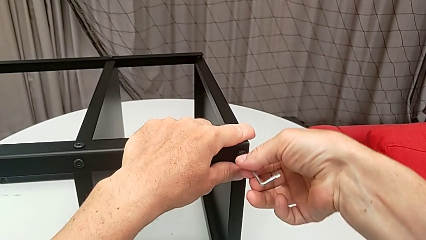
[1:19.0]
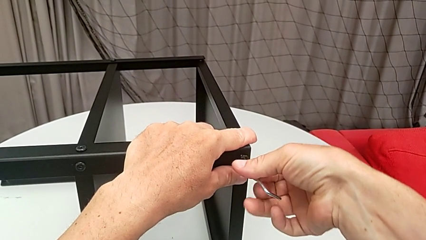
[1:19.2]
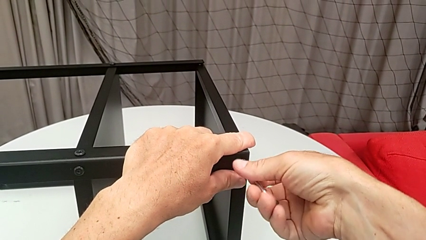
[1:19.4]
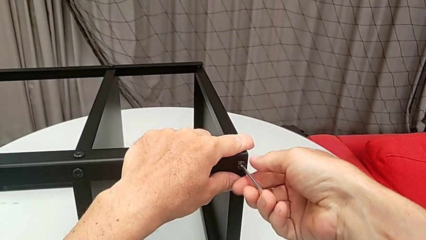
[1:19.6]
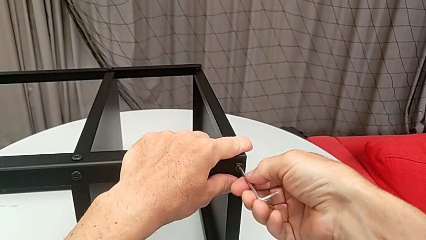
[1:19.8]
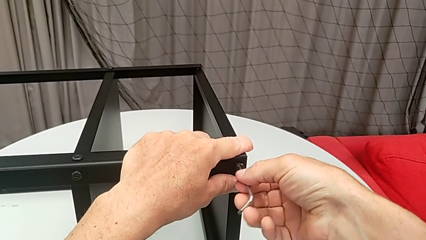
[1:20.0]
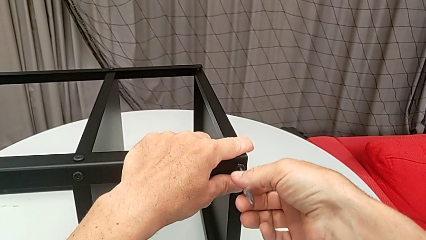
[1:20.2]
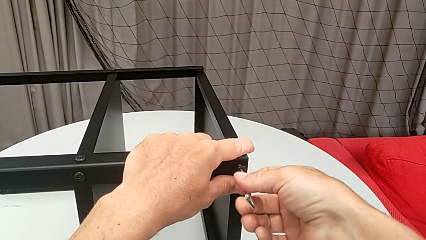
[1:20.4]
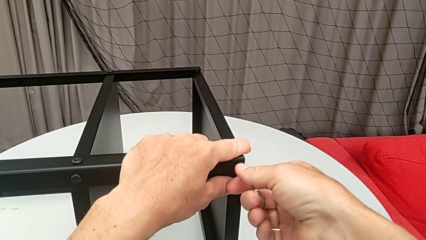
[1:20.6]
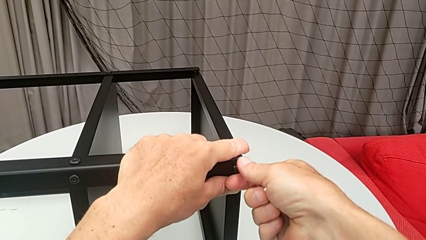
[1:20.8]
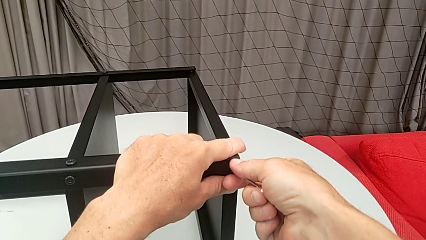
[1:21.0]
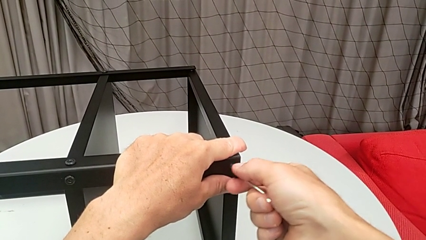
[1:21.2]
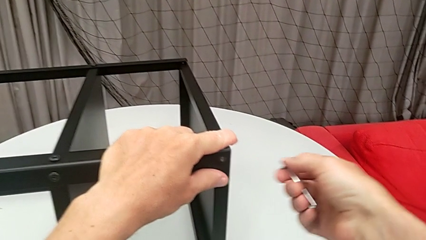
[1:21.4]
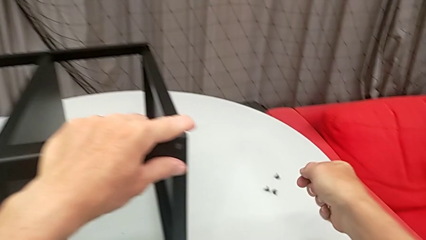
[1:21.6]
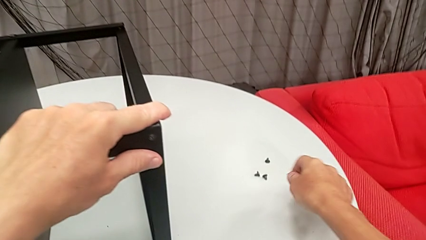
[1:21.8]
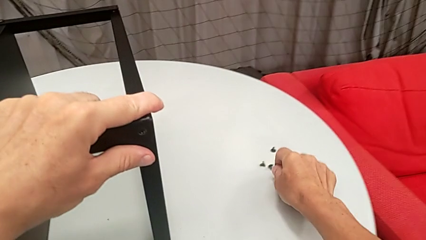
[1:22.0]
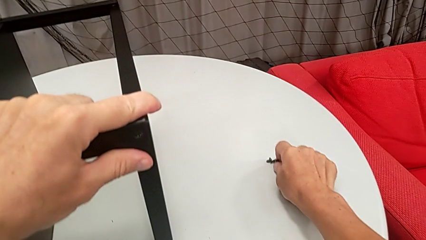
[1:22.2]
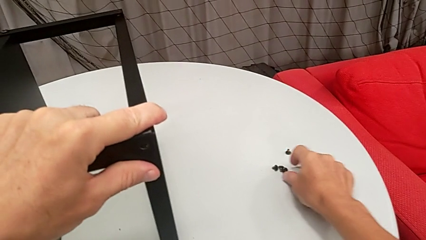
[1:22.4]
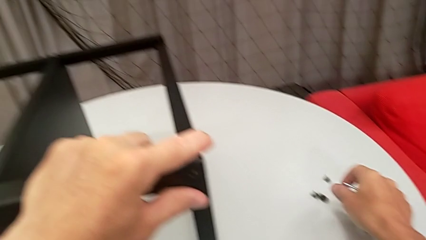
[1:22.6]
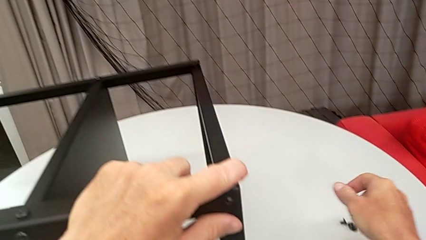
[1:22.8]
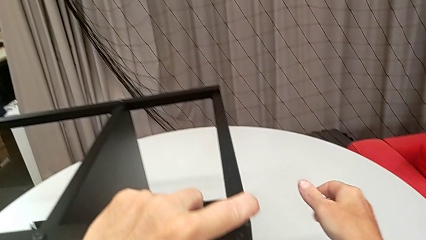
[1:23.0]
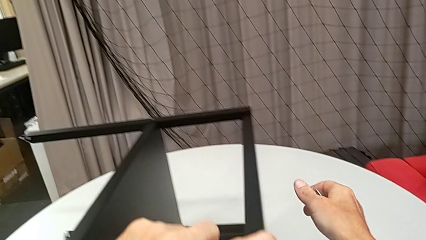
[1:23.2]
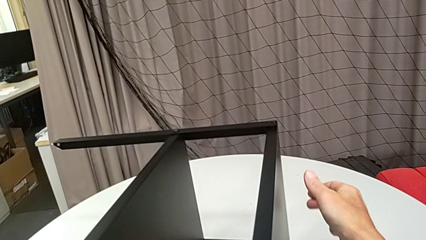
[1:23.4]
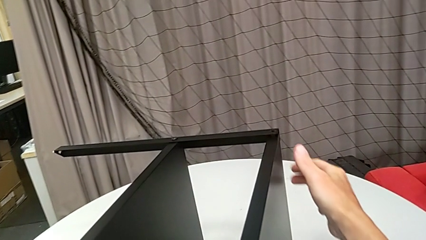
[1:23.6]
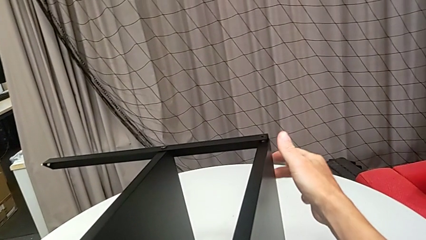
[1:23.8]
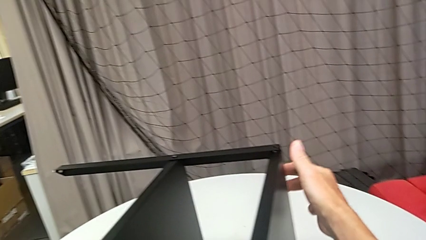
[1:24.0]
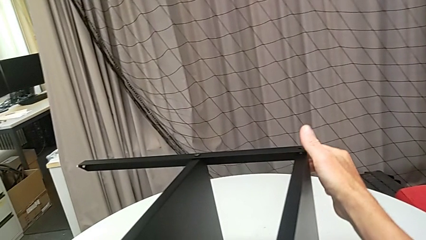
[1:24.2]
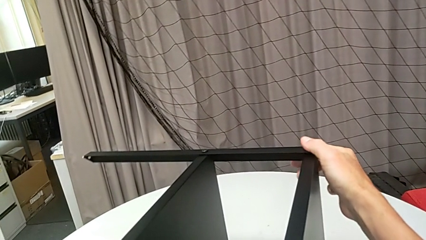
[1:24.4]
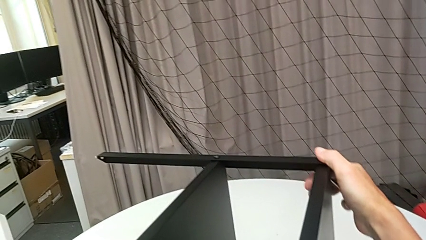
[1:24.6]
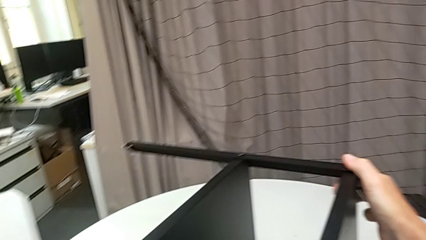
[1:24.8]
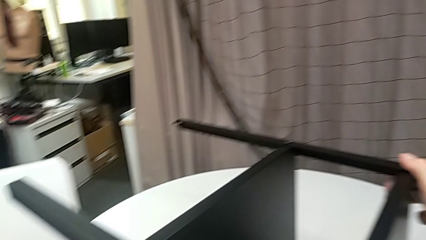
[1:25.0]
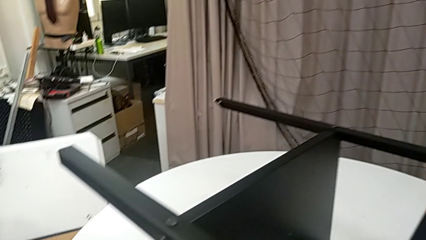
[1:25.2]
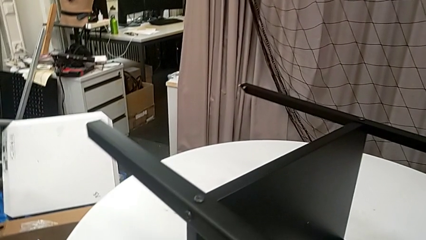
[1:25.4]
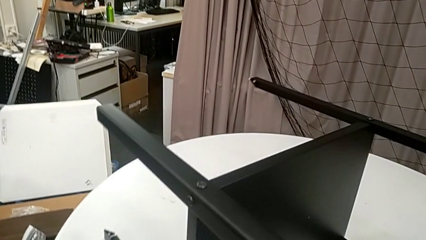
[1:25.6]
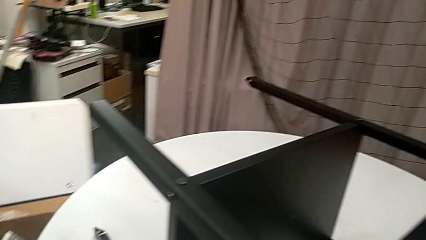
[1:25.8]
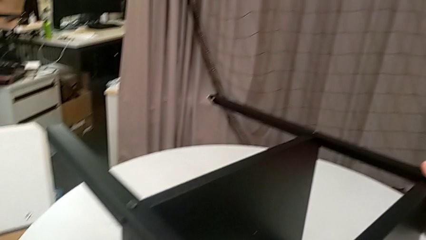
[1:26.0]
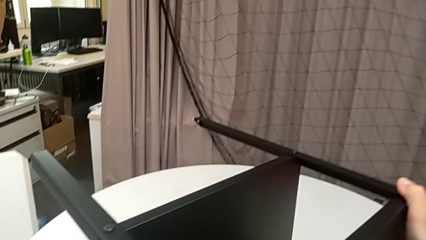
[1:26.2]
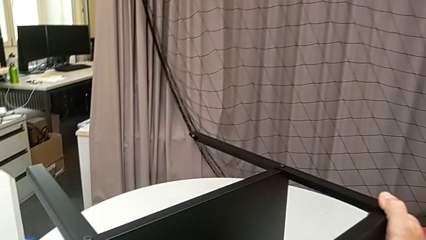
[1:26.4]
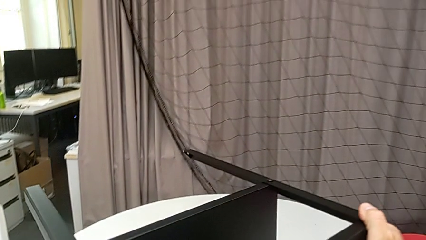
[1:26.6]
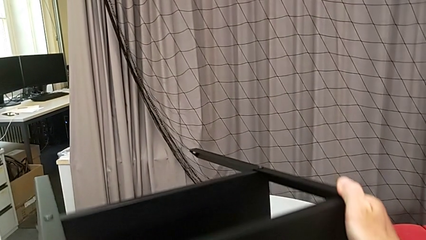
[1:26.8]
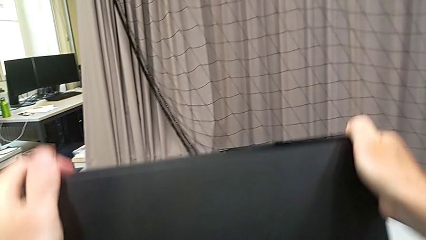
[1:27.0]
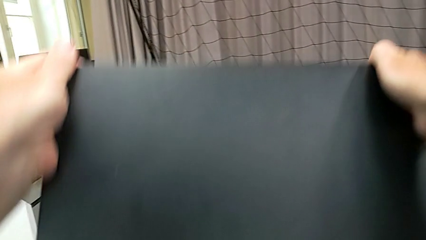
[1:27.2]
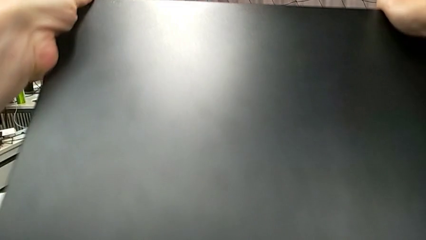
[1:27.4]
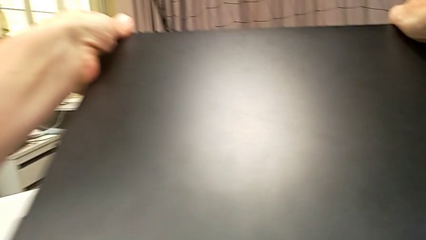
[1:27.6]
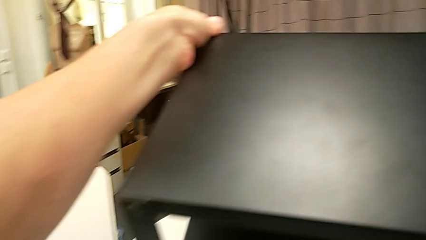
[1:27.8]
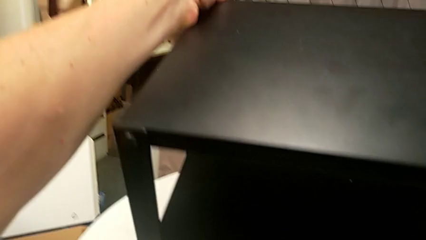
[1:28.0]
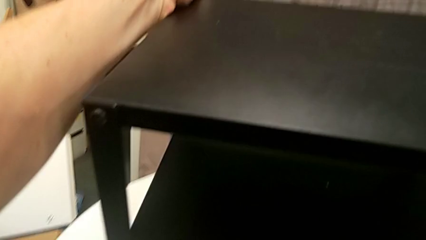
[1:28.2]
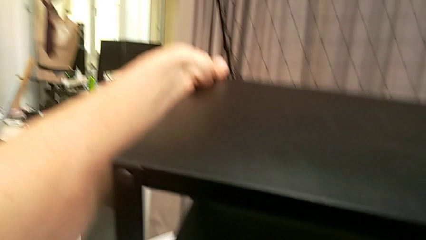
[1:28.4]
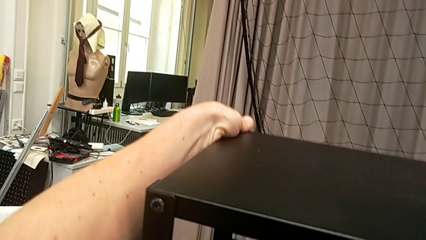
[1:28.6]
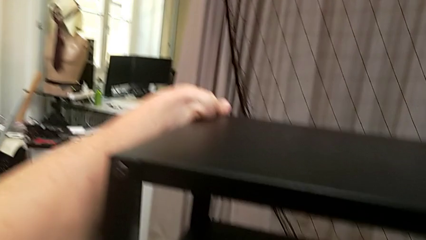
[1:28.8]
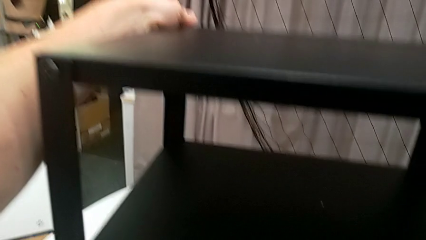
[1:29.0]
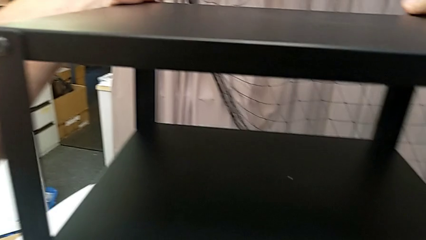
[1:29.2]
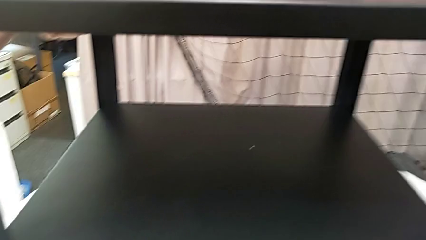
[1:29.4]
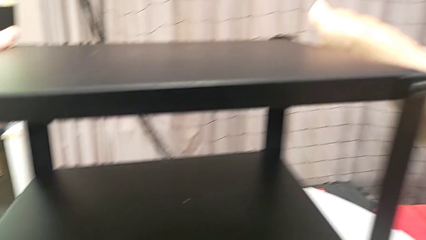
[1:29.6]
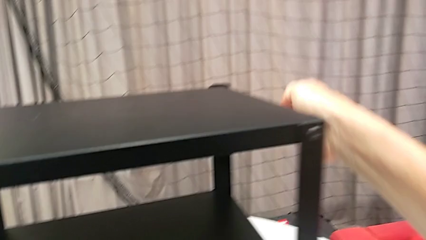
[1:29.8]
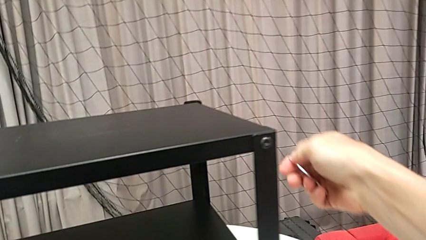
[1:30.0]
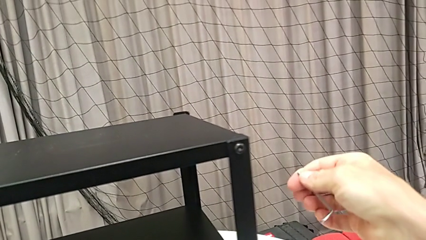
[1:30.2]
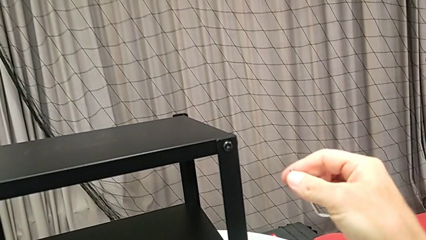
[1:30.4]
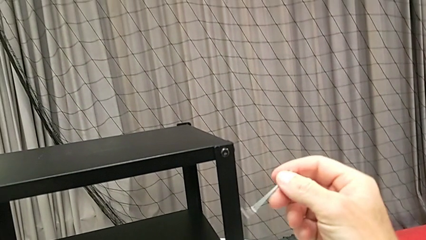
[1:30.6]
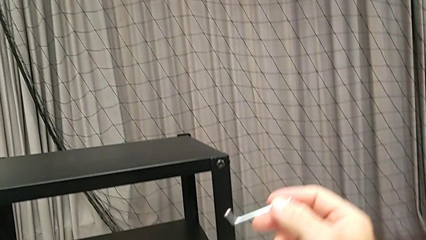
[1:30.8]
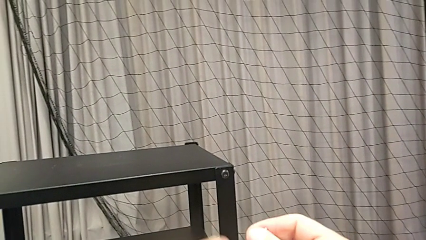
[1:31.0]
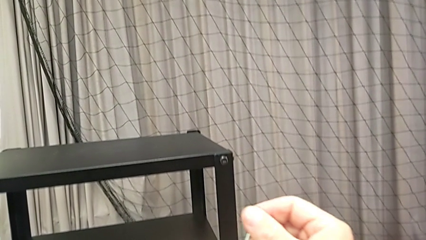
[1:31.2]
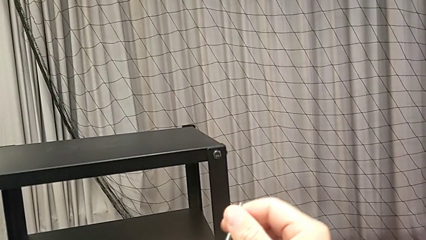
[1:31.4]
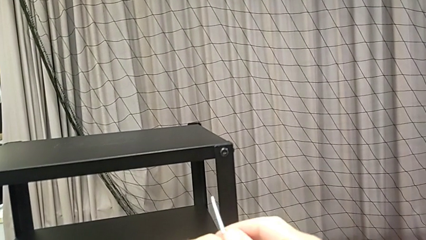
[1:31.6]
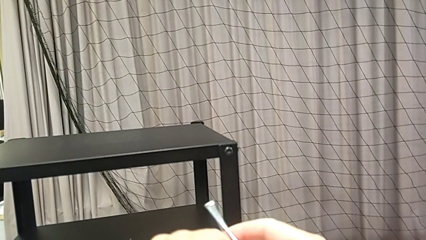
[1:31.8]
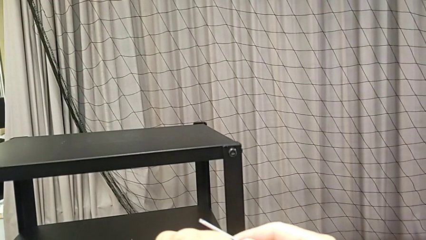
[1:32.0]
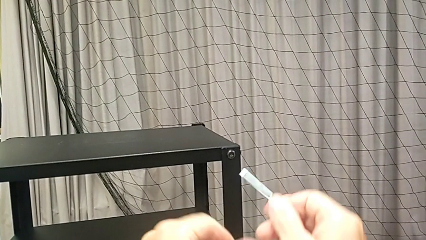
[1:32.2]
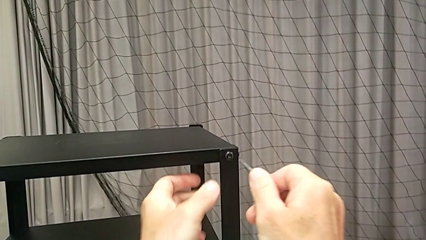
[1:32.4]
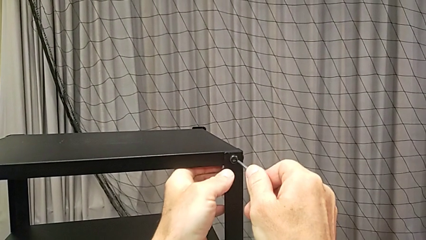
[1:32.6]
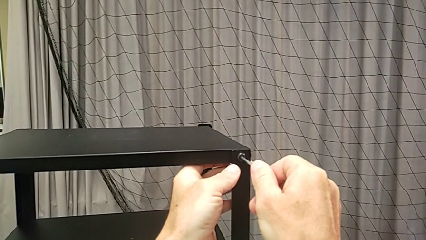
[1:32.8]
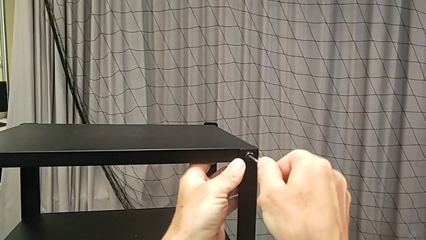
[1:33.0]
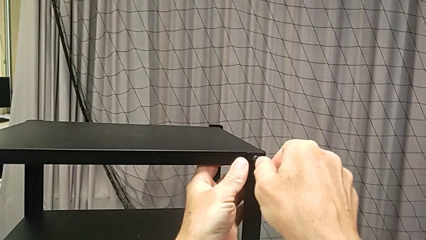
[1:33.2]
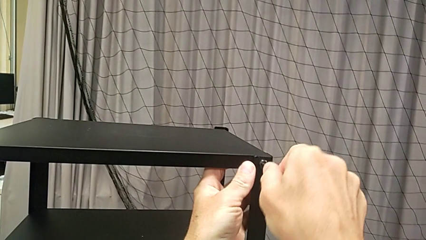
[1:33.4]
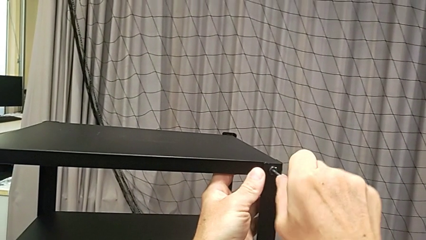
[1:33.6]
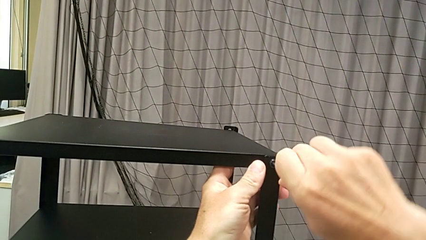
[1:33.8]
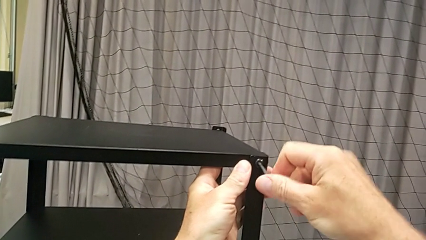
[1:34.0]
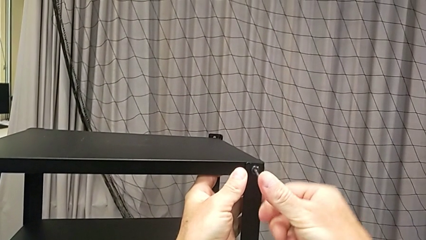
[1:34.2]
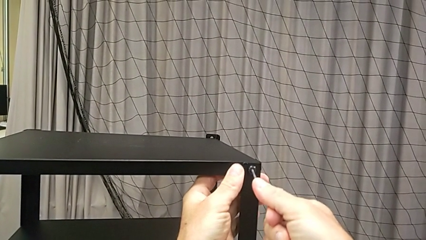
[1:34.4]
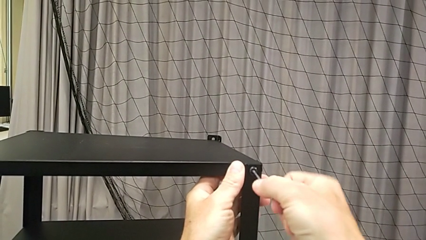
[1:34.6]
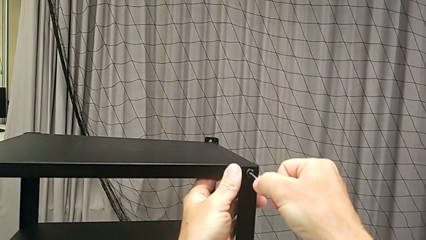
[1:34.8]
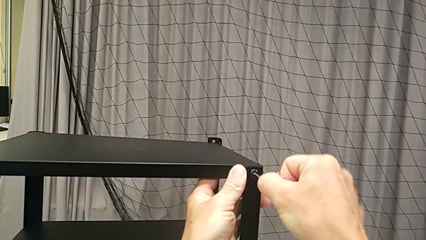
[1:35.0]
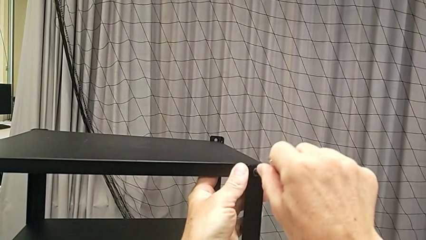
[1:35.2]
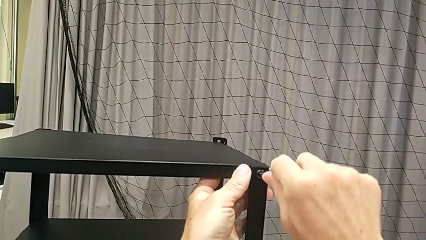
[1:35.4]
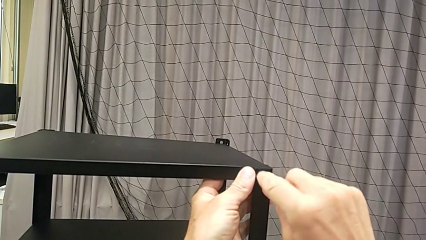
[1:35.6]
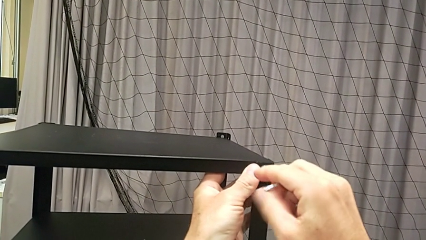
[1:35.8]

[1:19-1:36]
The camera wearer is disassembling the upper tray from the nightstand. They unscrew the hex socket head, disassemble it, withdraw the Allen wrench, place the hex socket head, approach the nightstand, slide it, grab it, rotate it, rotate the Allen wrench twice, insert it and begin to unscrew the hex socket head.
